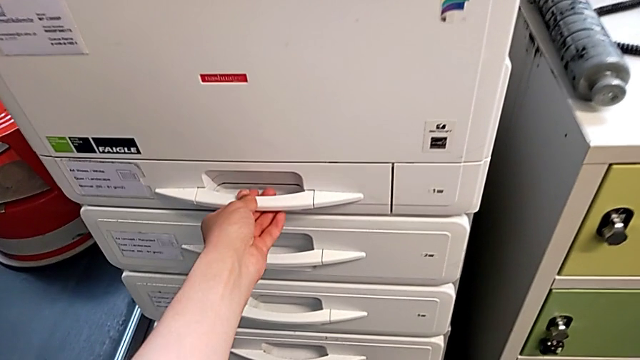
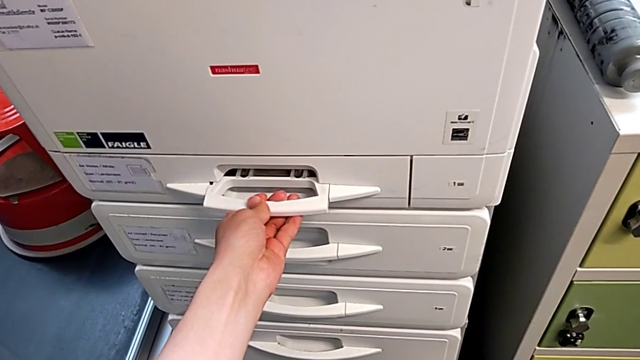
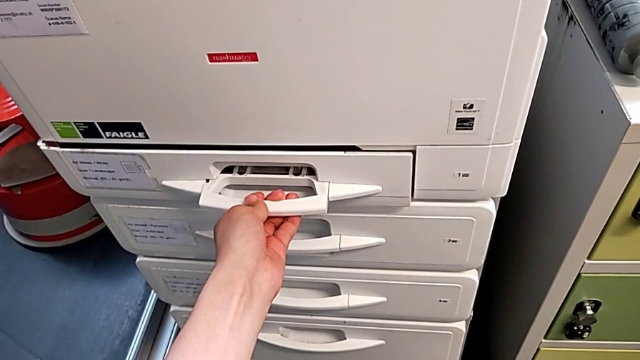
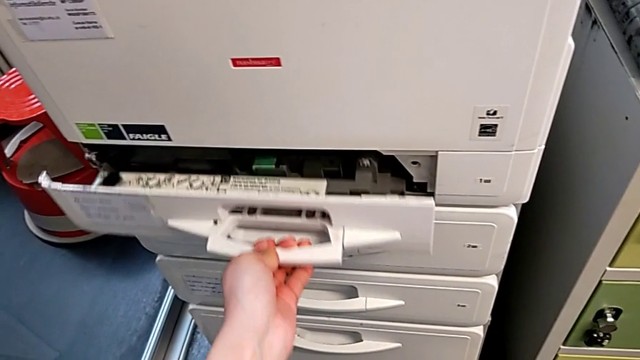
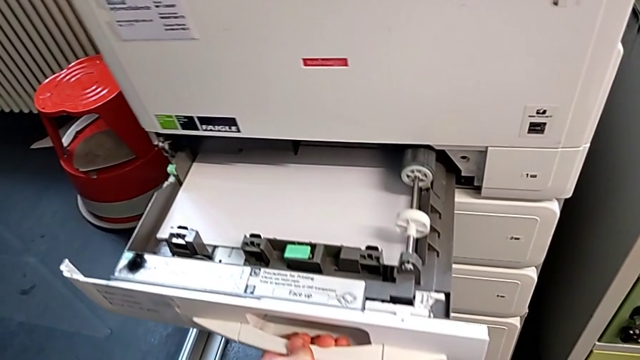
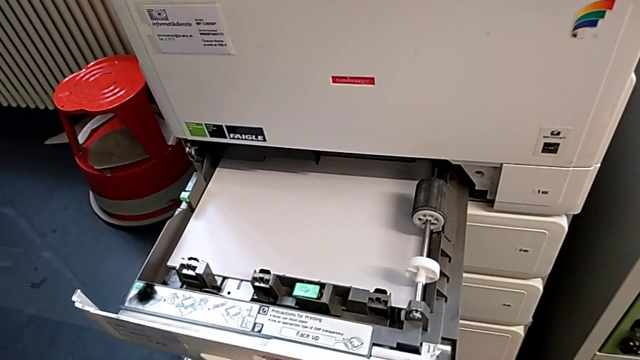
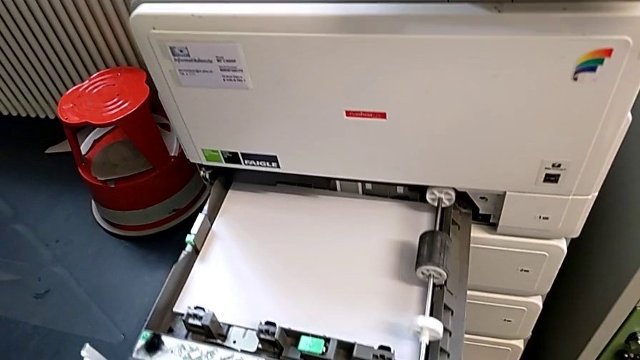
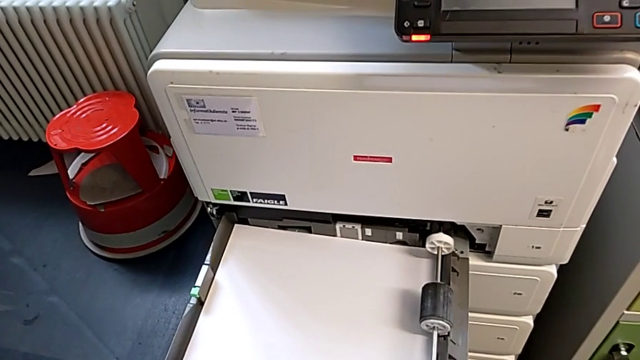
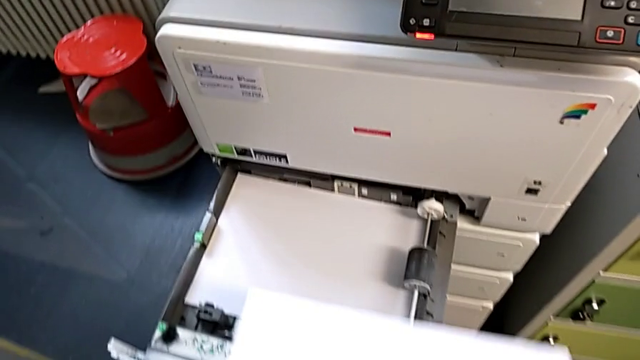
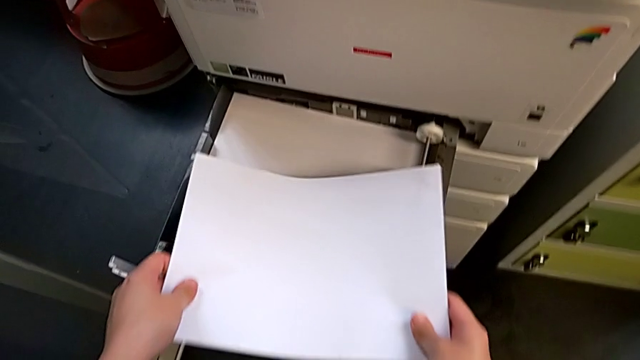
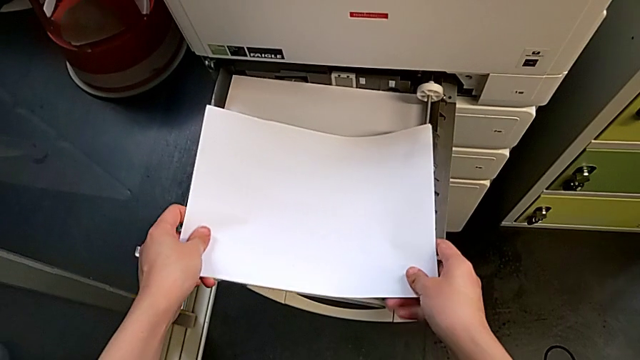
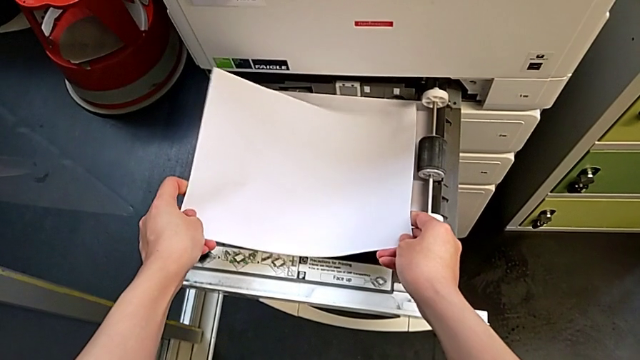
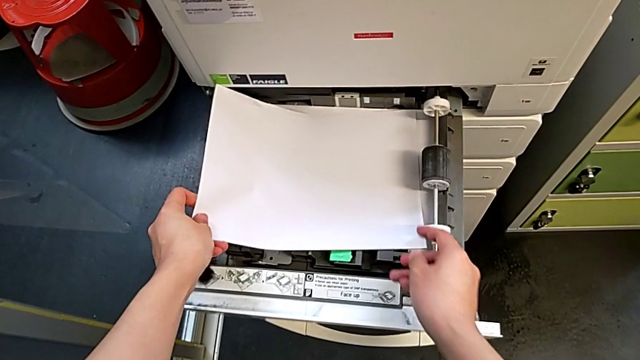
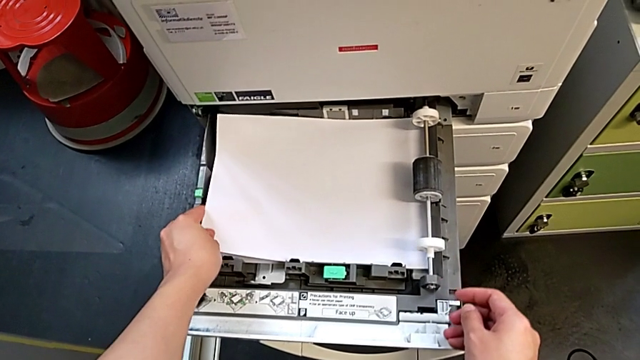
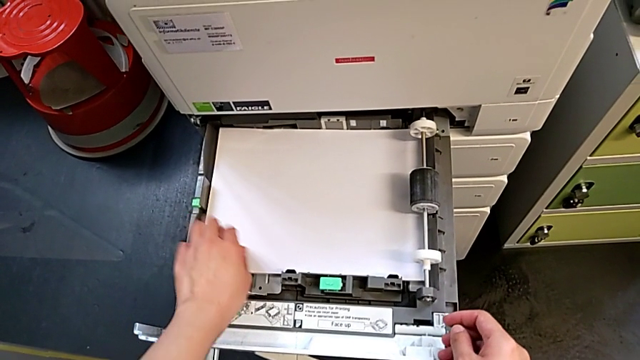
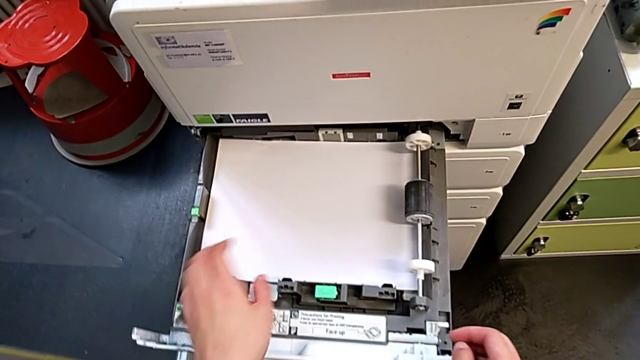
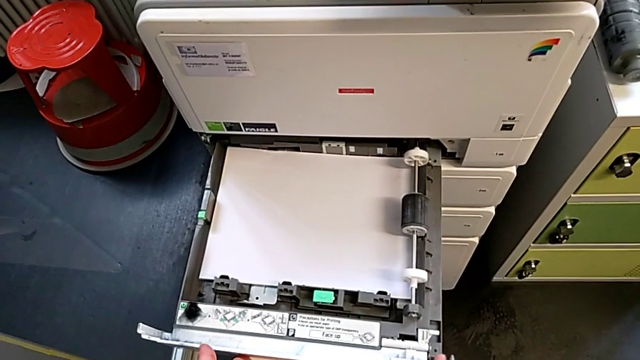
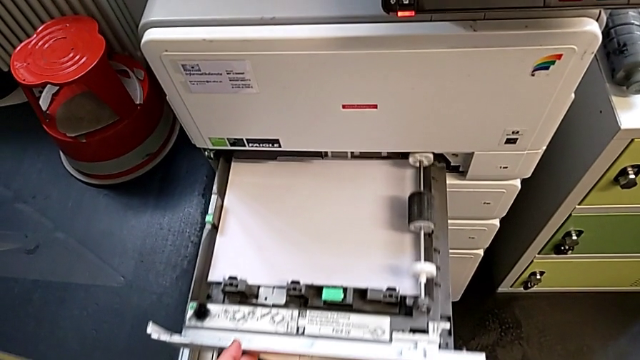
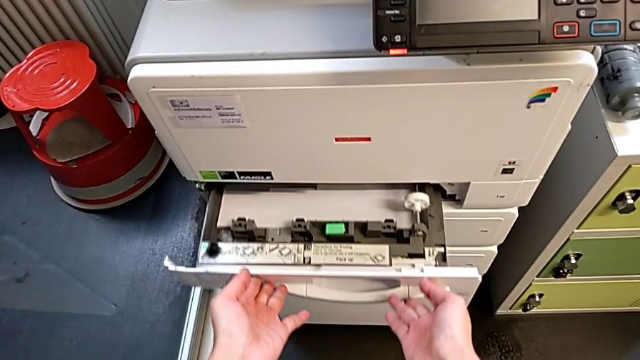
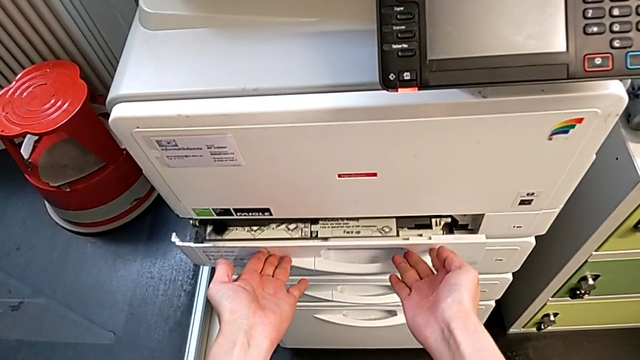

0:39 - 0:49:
The camera wearer is loading a paper stack into the paper tray. They grab the paper tray, open it, insert the paper stack, push the paper tray and close it.

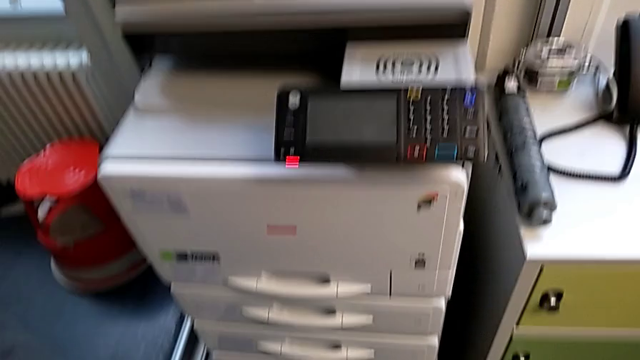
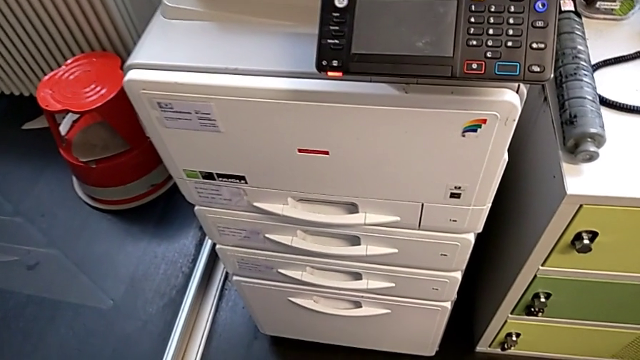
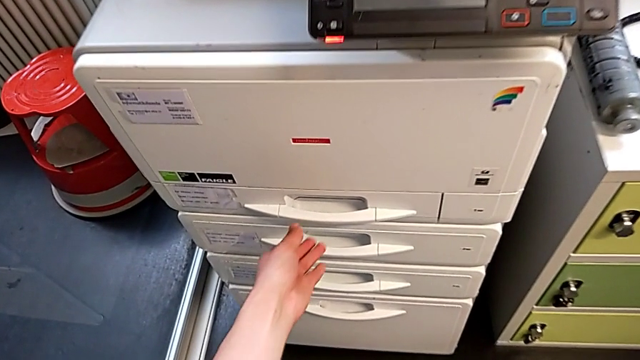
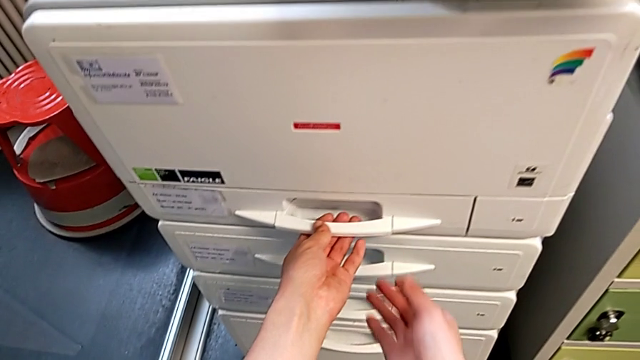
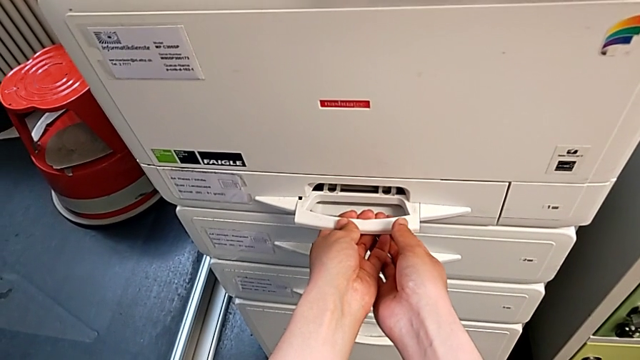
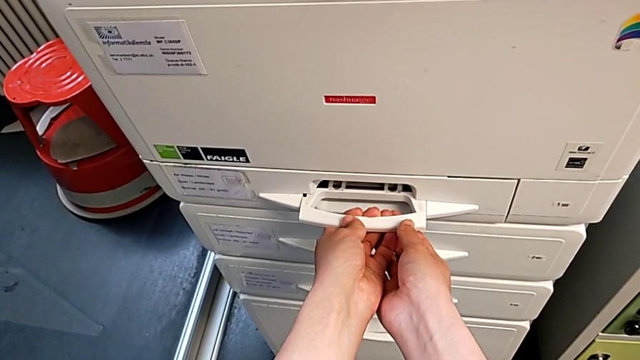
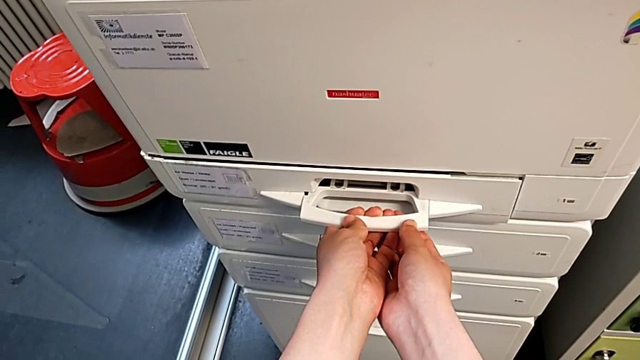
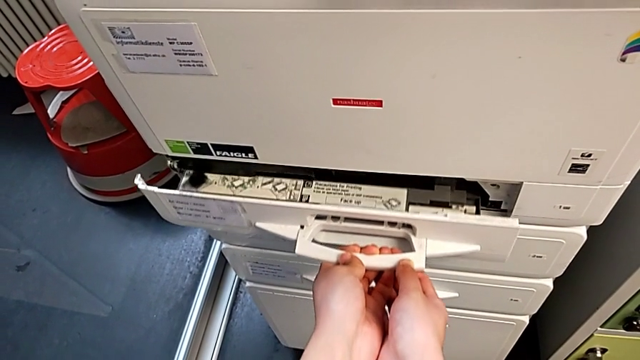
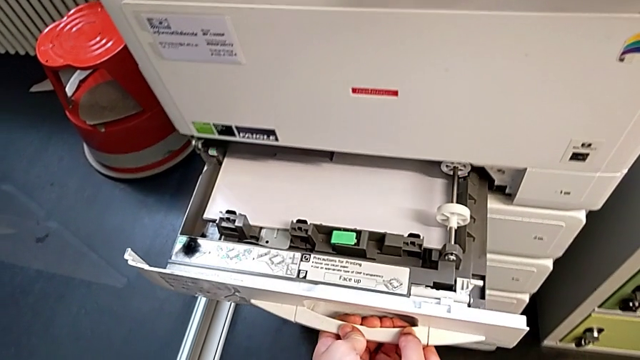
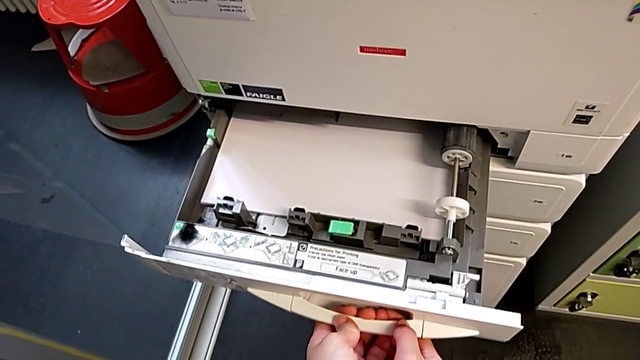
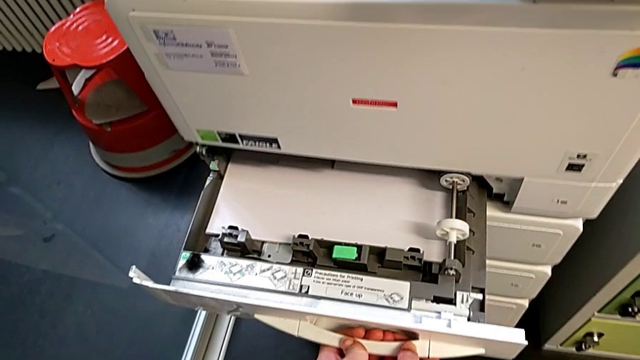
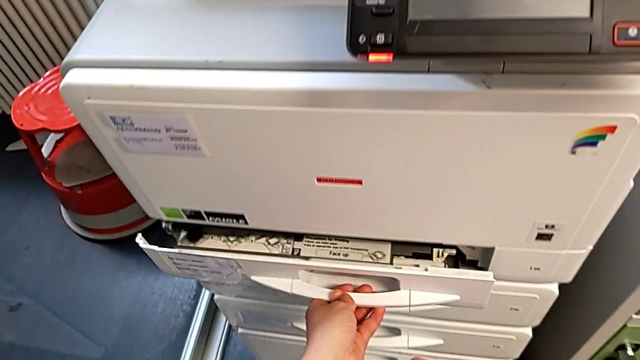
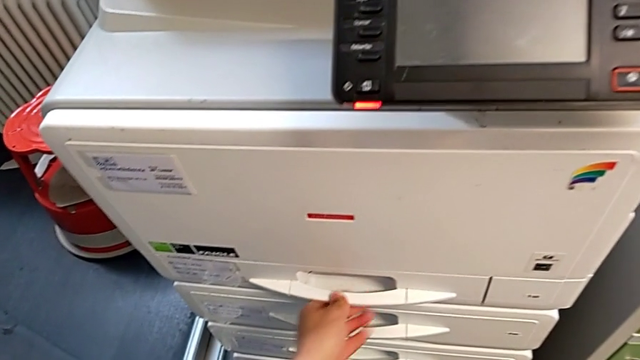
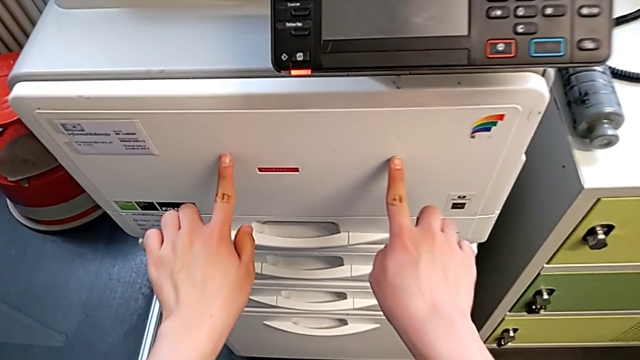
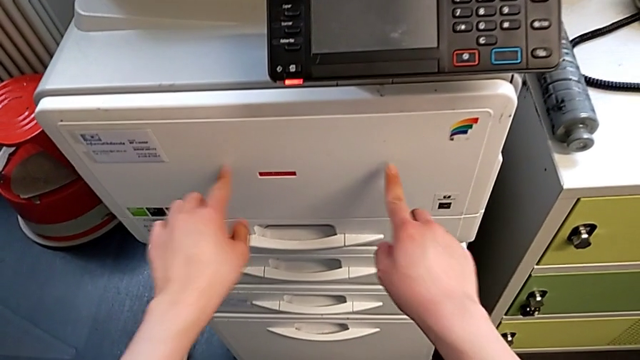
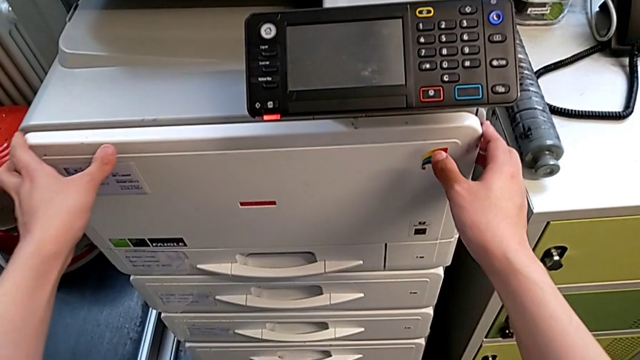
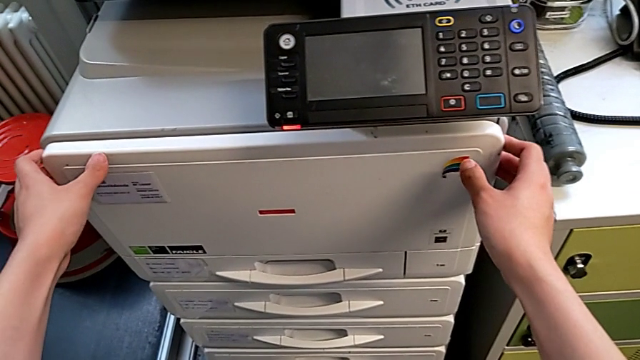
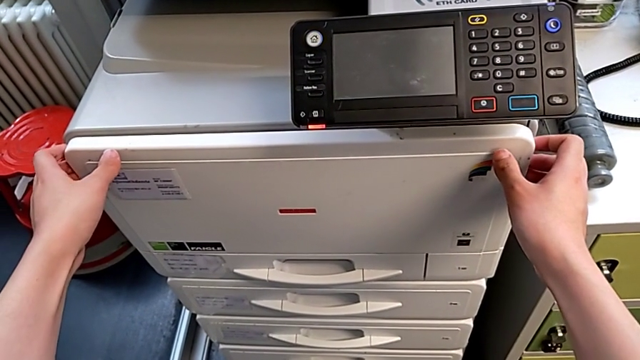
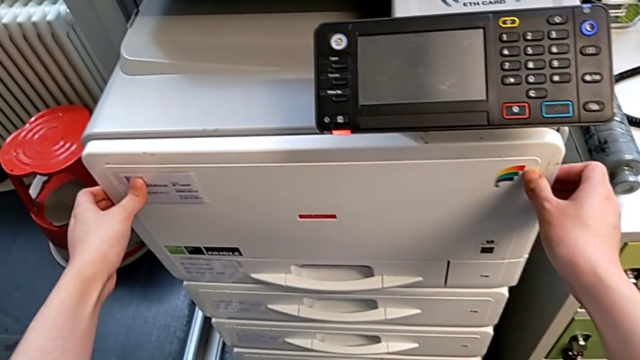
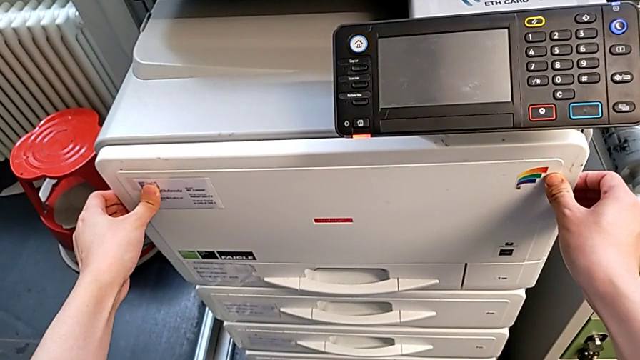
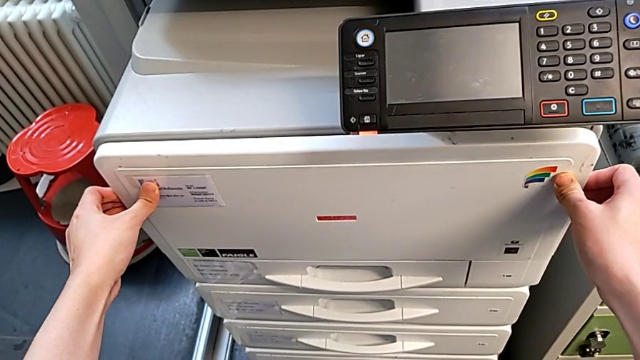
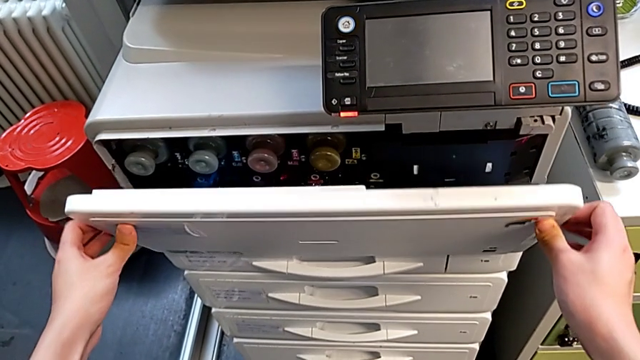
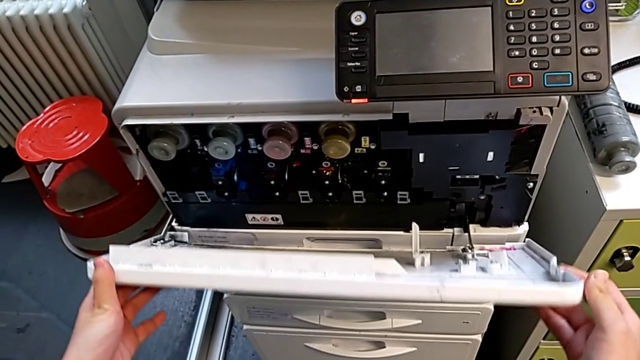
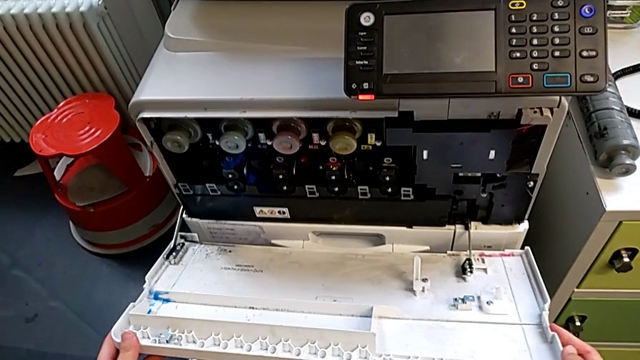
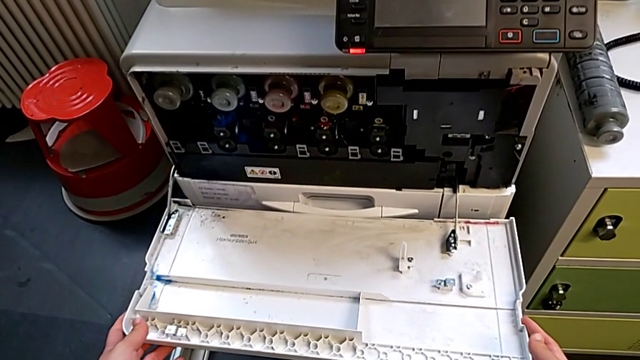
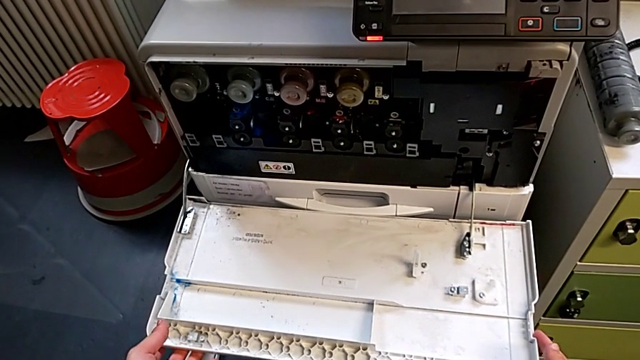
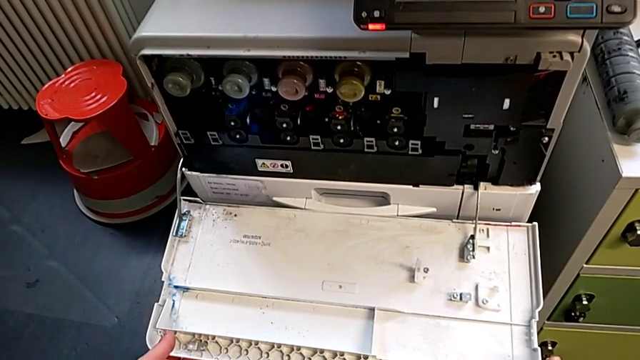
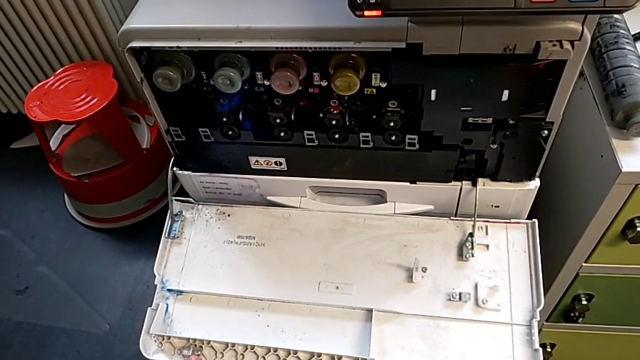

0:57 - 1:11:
The camera wearer is exchanging a black ink cartridge. They wrongly grab and open the paper tray, close it, point at the cartridge gate, touch it, grab it and open it.
